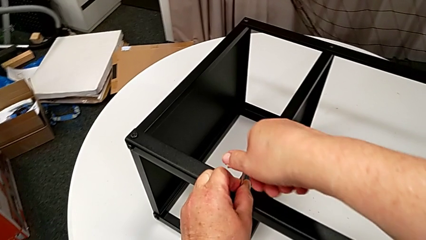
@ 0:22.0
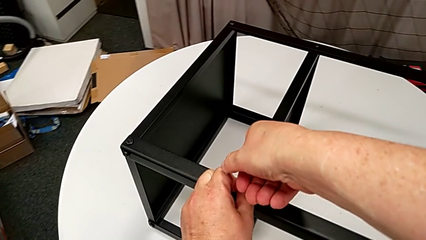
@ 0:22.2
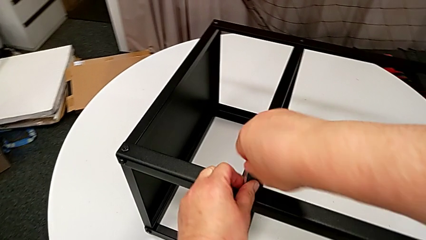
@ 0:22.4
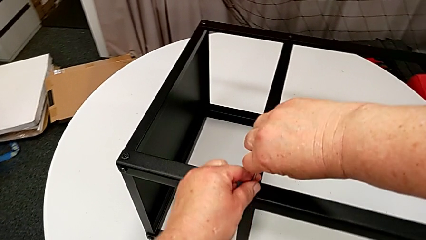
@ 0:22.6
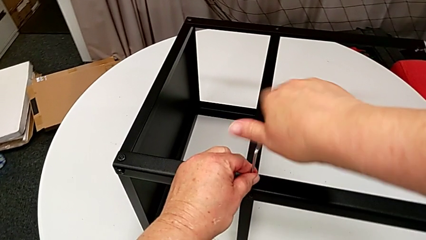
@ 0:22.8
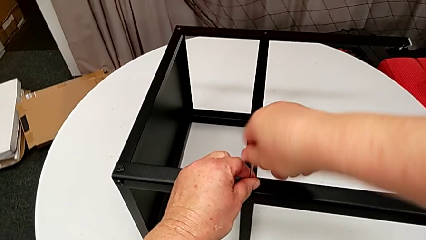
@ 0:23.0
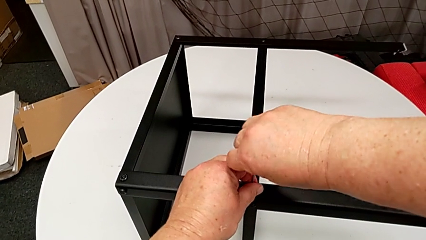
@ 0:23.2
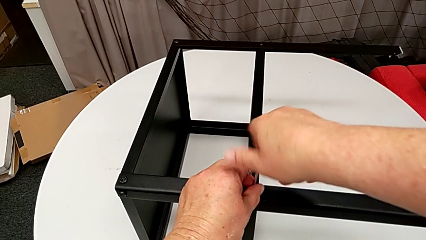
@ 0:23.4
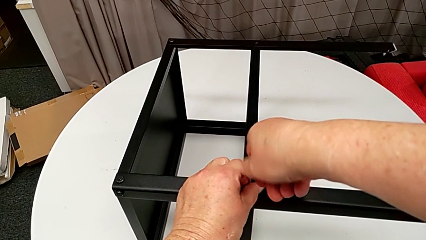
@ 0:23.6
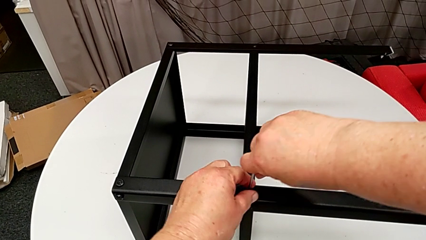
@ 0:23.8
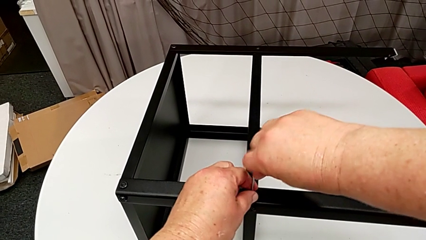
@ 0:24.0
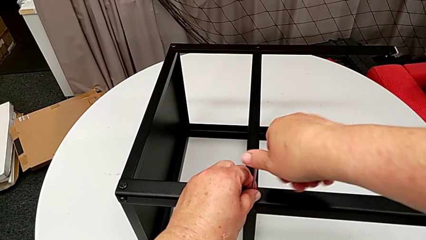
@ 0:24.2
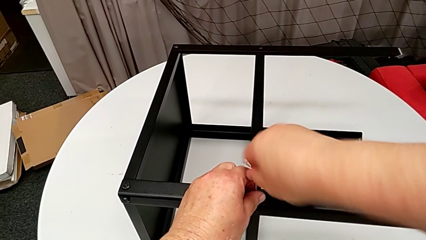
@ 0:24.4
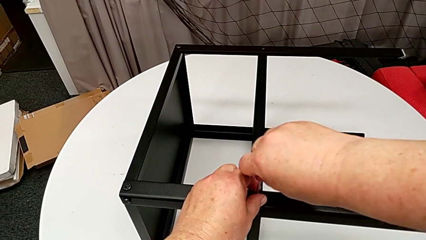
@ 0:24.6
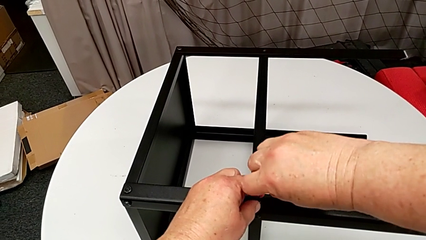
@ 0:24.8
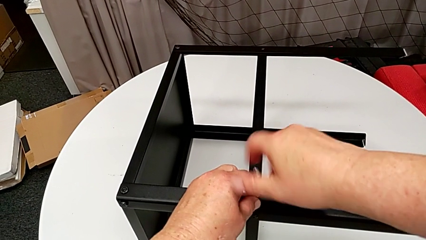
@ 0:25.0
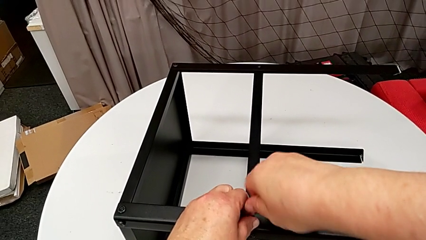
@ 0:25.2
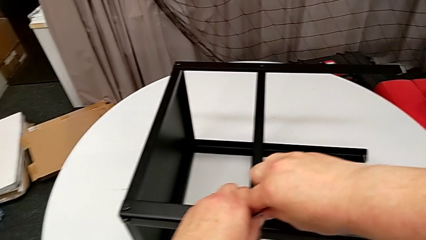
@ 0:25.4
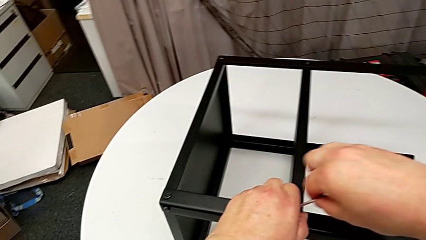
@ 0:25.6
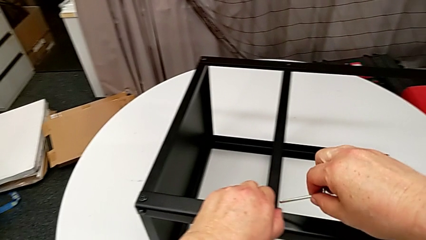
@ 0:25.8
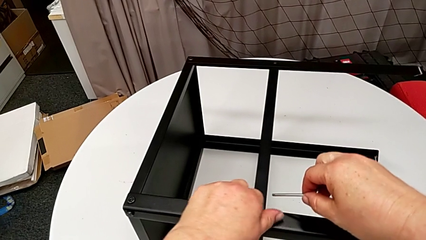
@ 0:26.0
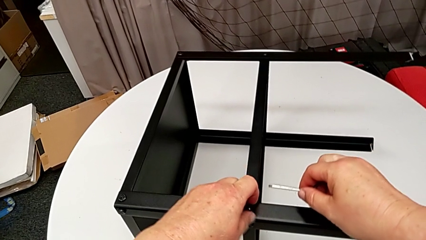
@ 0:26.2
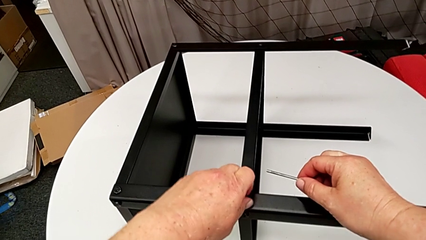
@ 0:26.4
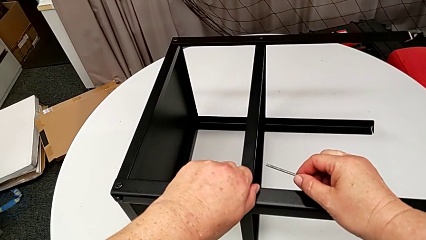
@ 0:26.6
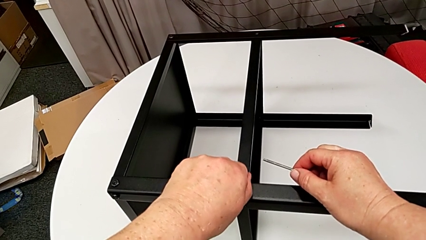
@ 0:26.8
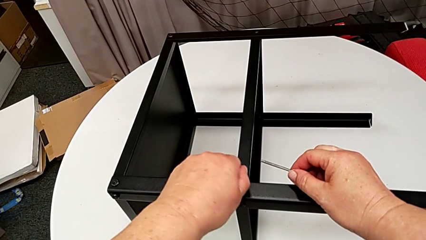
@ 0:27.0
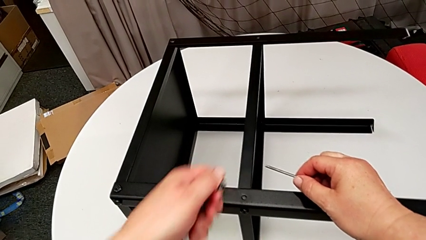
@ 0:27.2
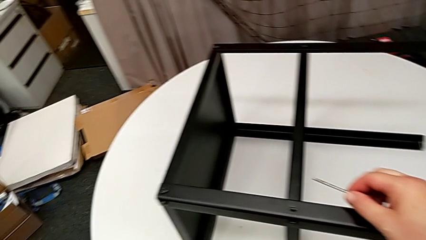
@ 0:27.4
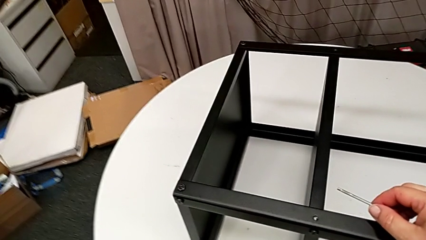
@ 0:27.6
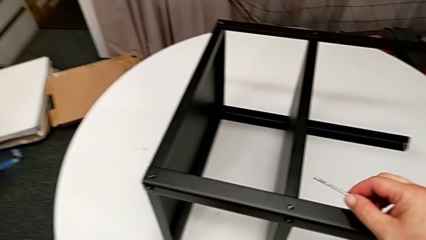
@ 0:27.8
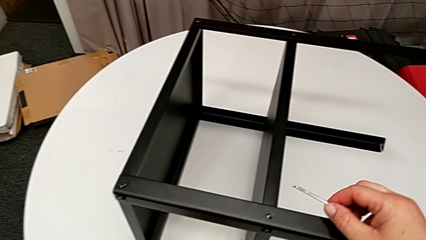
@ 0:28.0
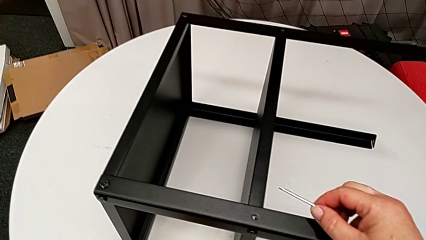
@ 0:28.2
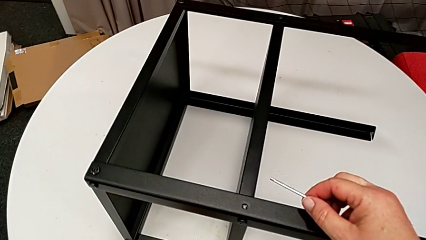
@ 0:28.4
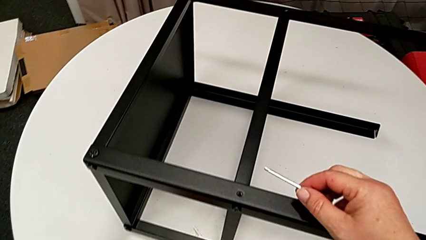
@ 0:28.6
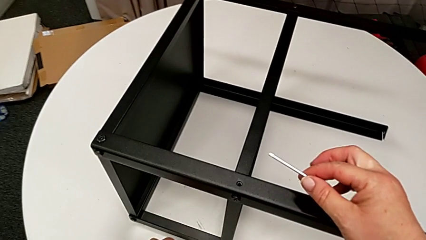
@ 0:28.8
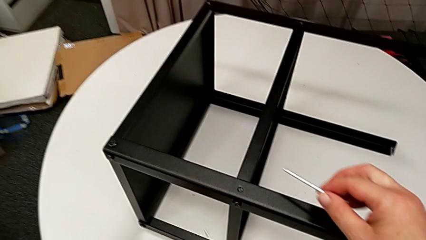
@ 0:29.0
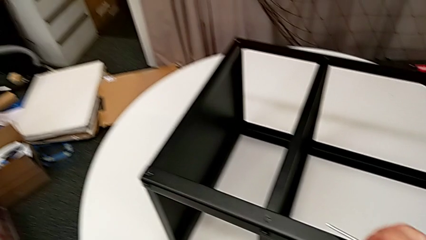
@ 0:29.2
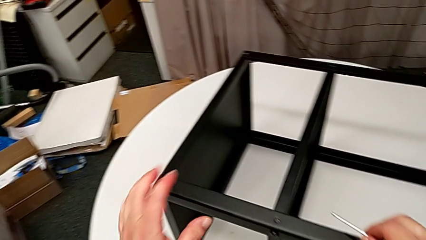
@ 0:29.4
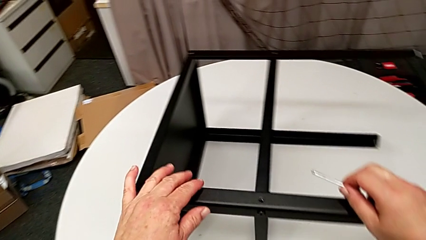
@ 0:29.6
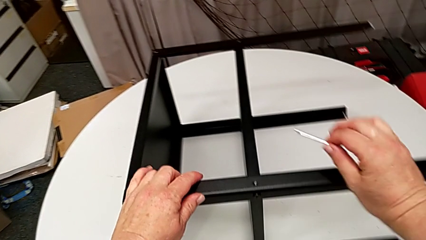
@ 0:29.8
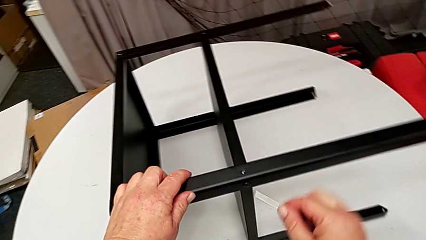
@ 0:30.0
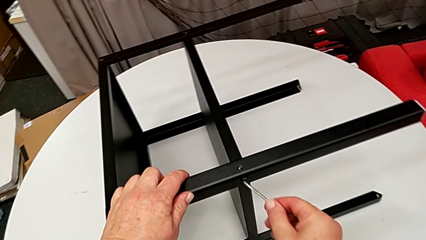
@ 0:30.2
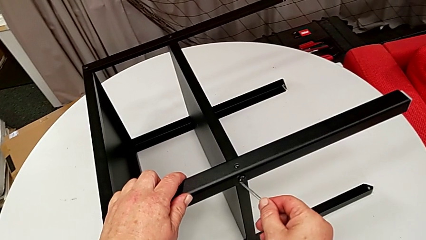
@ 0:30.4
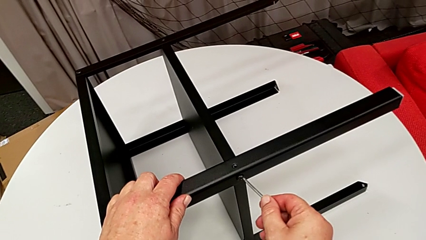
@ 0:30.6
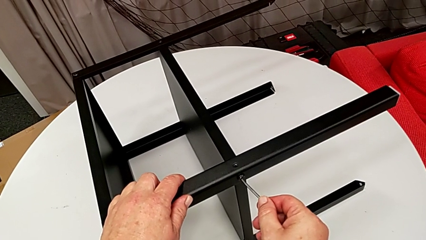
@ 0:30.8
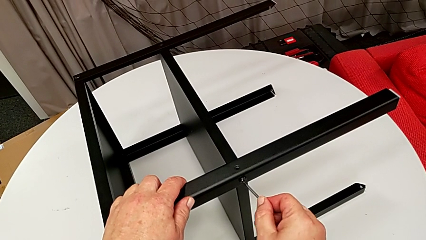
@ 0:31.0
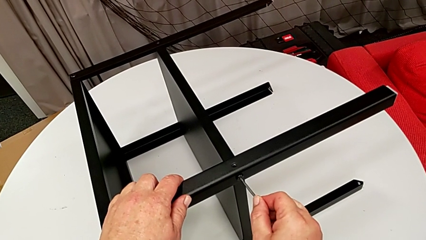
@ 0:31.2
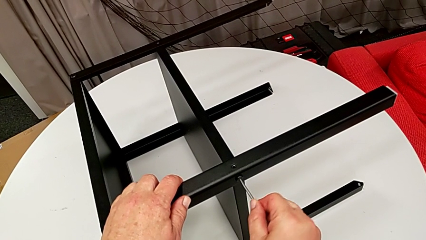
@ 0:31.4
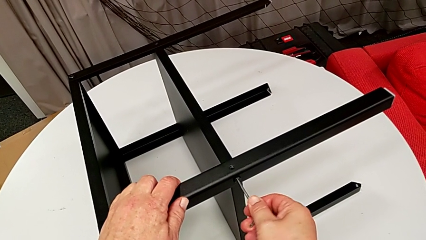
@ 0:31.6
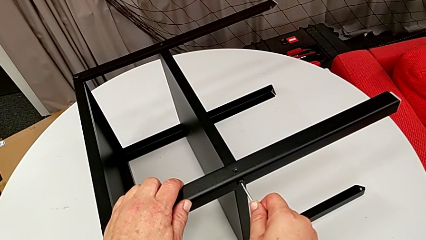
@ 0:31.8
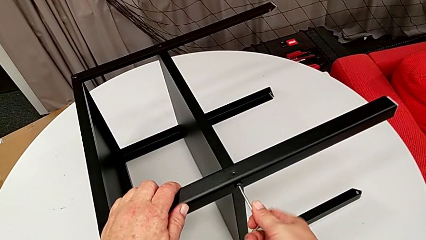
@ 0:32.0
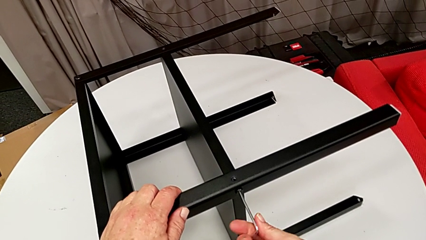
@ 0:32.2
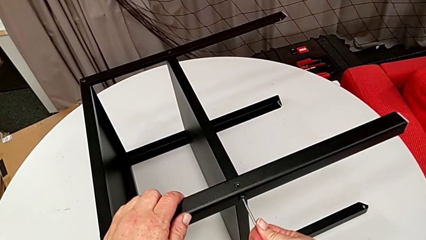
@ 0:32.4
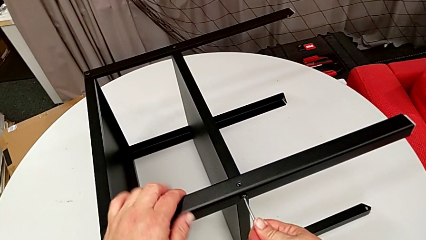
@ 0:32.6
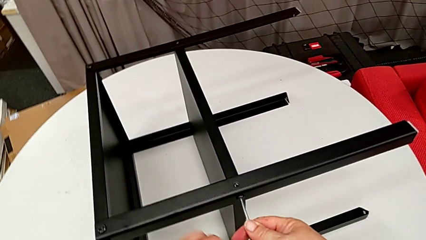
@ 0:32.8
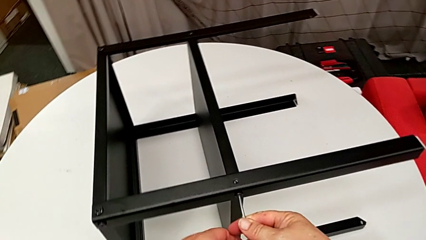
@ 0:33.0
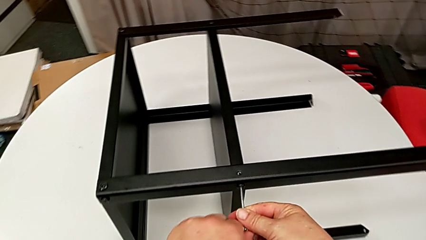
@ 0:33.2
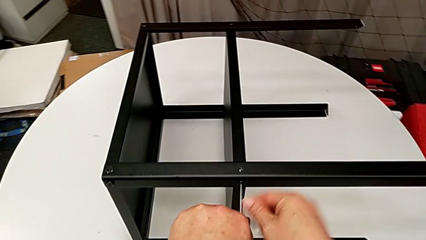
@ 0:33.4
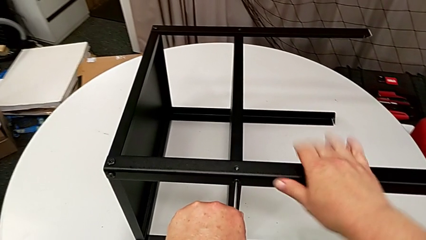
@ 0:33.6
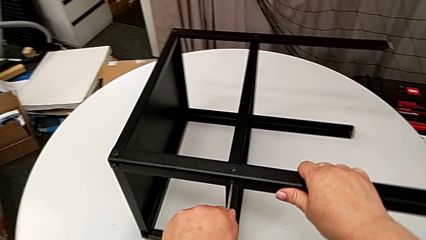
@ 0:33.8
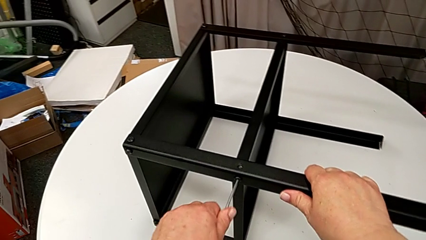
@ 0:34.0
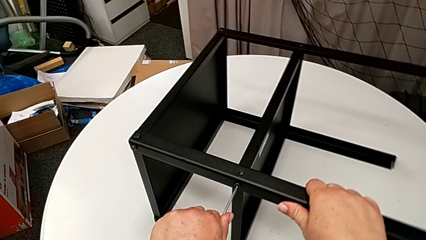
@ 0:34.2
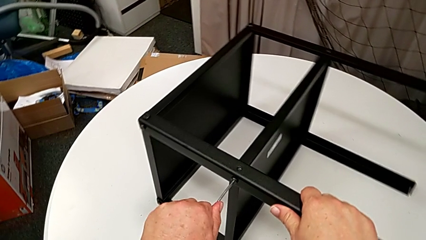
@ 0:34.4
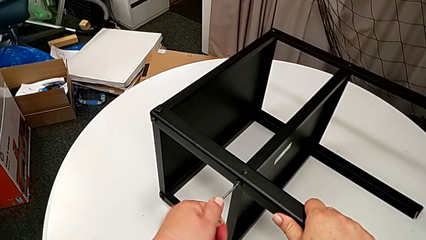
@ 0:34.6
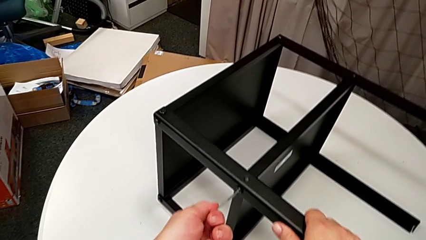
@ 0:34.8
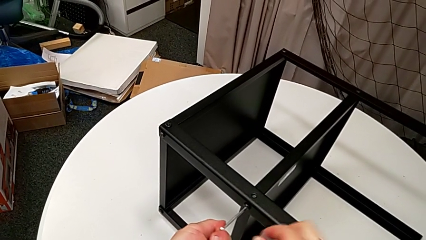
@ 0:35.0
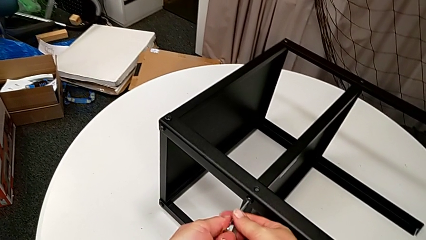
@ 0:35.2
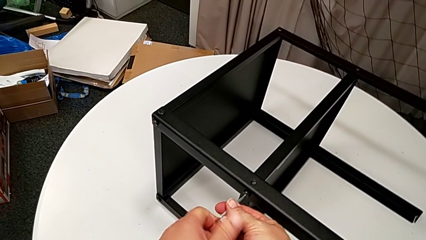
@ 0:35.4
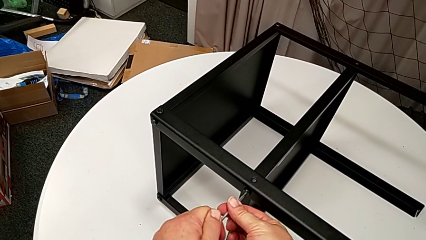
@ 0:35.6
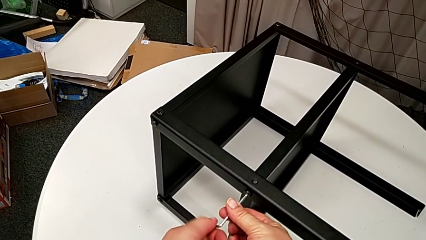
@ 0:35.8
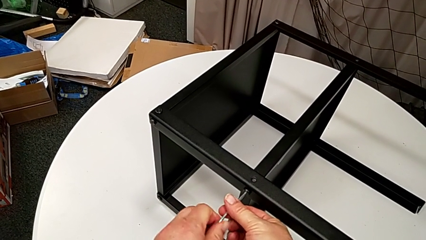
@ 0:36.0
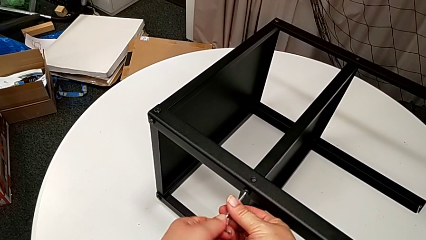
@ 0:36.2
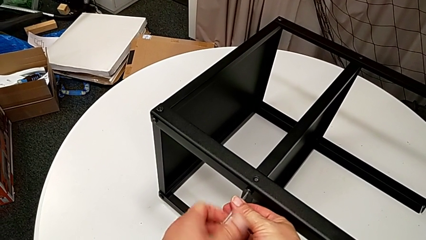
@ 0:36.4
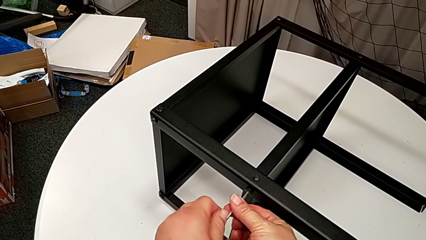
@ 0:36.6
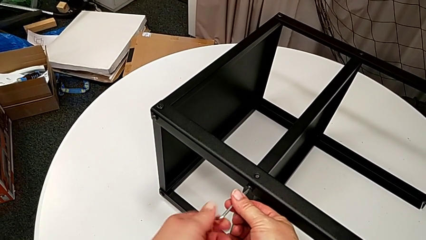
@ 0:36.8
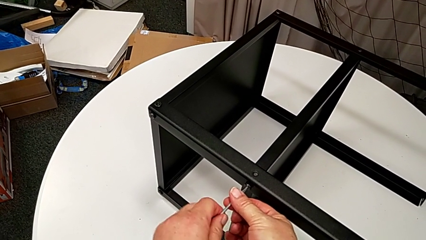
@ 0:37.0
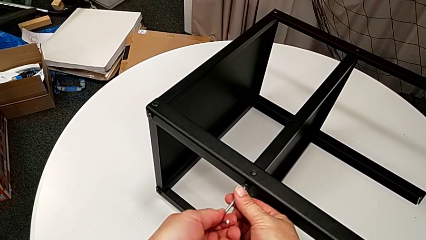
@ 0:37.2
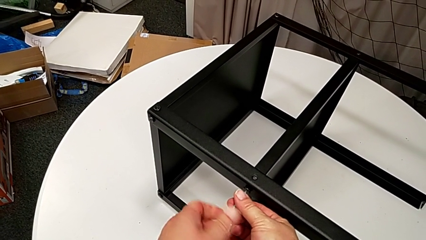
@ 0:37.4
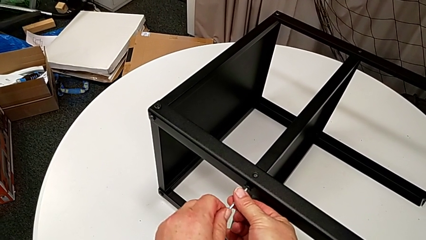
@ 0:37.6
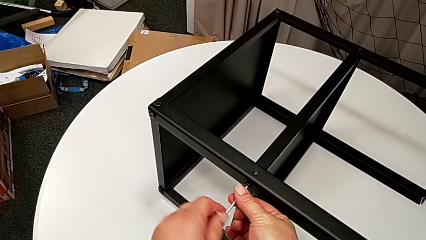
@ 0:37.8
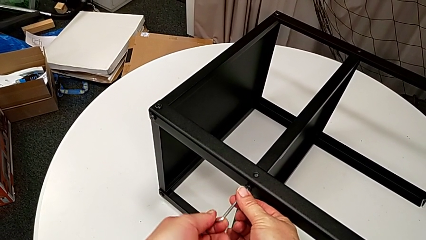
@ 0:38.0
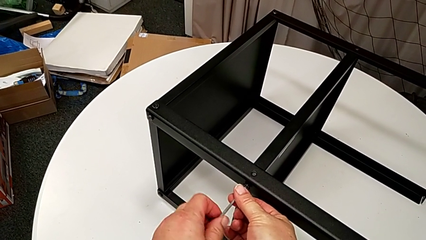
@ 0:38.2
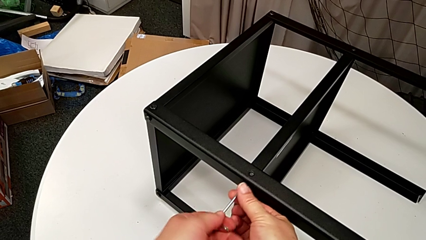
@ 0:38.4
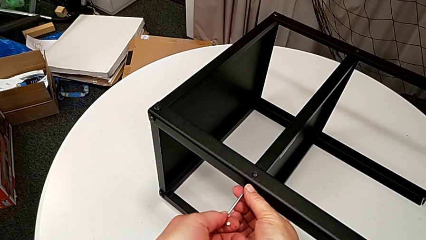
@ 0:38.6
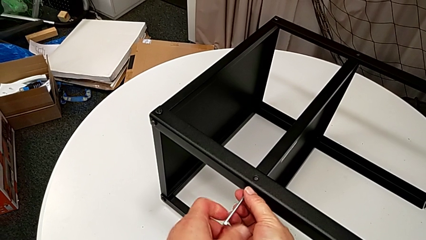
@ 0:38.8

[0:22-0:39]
The camera wearer is disassembling the plate of the table. They unscrew the hex socket head, withdraw the Allen wrench, disassemble the hex socket head, place it, slide the nightstand, insert the Allen wrench, unscrew the hex socket head, unscrew the hex socket head with the left hand, slide the nightstand with the right hand and unscrew the hex socket head.
